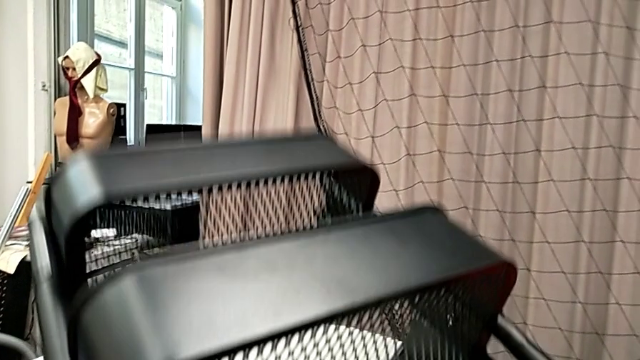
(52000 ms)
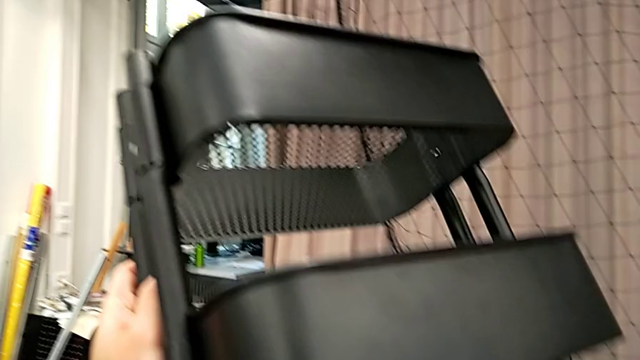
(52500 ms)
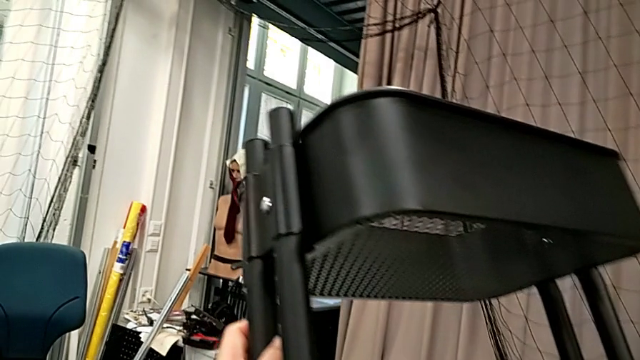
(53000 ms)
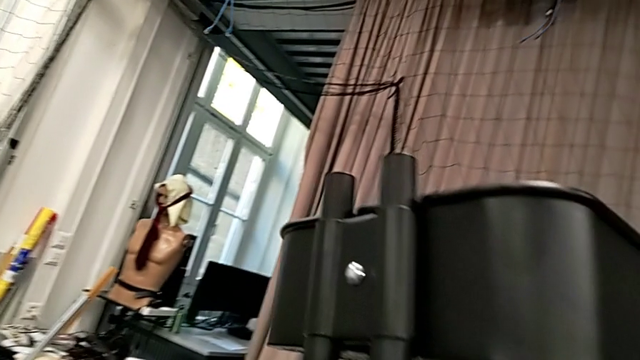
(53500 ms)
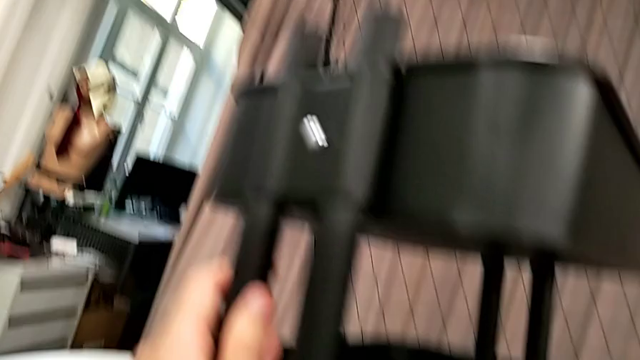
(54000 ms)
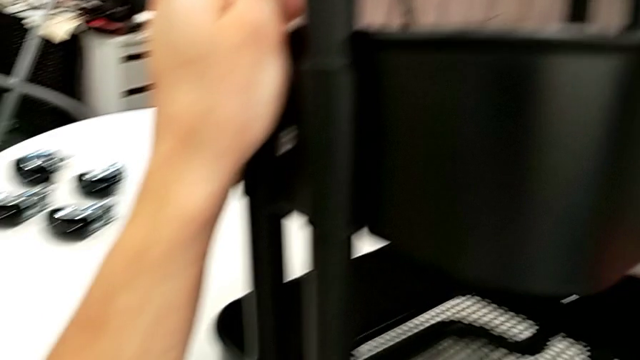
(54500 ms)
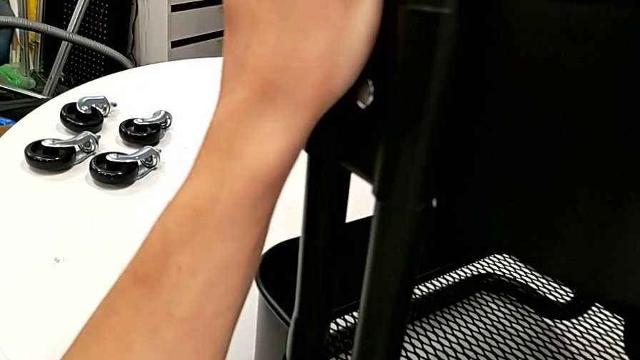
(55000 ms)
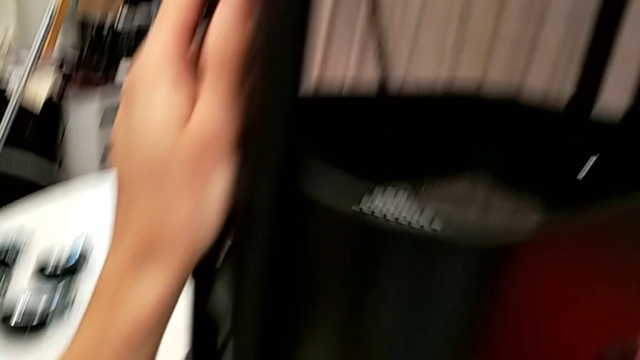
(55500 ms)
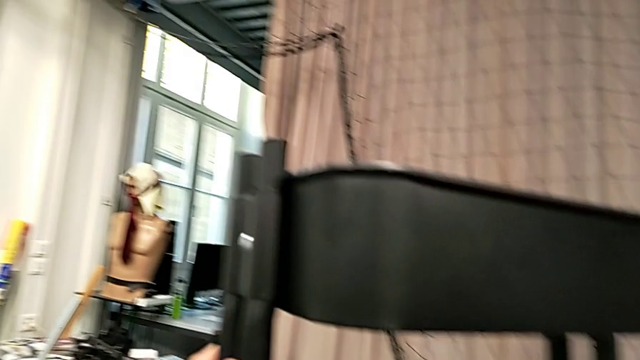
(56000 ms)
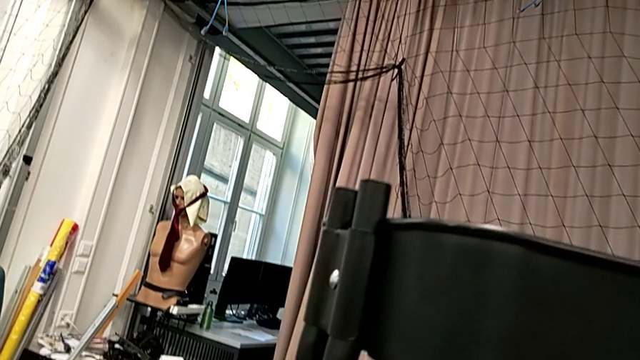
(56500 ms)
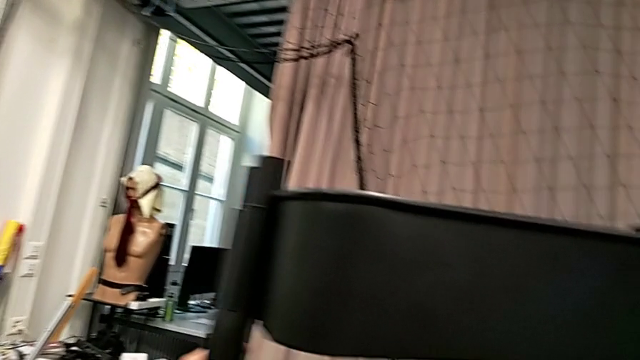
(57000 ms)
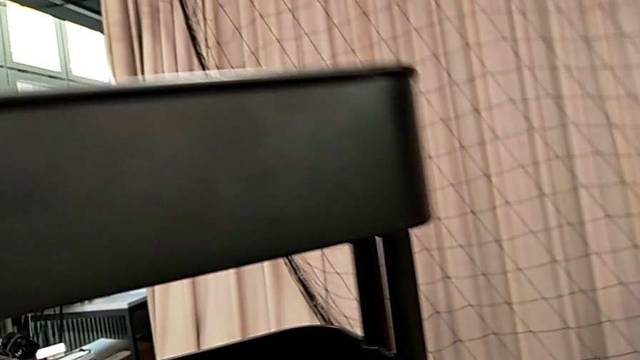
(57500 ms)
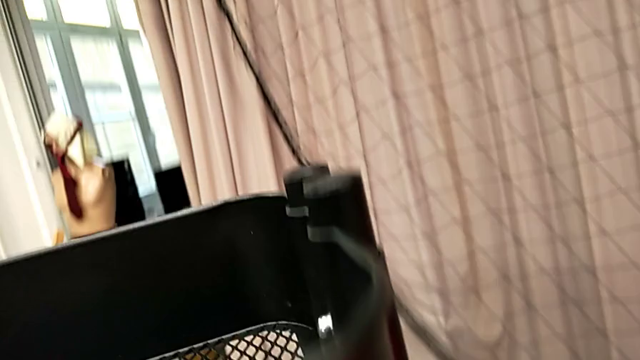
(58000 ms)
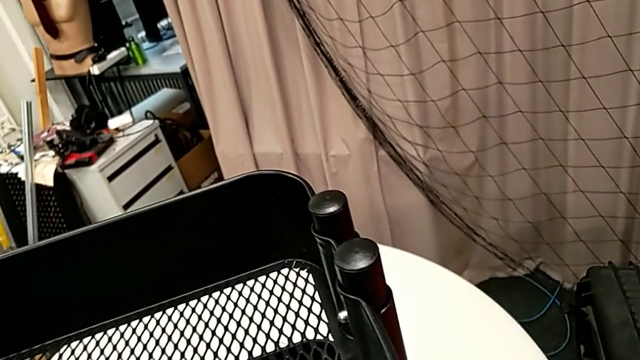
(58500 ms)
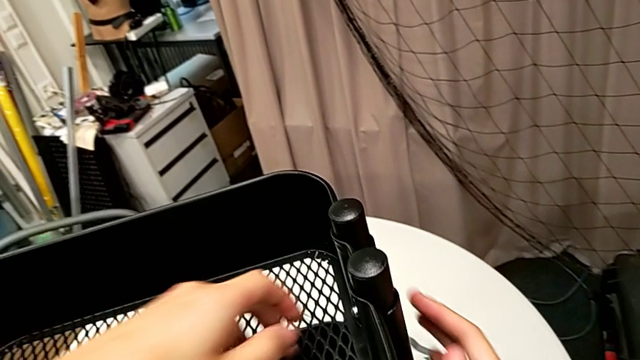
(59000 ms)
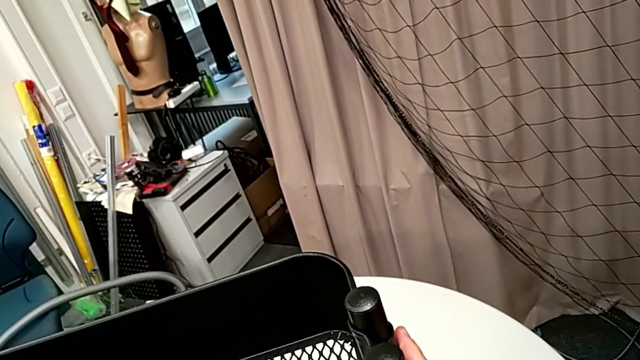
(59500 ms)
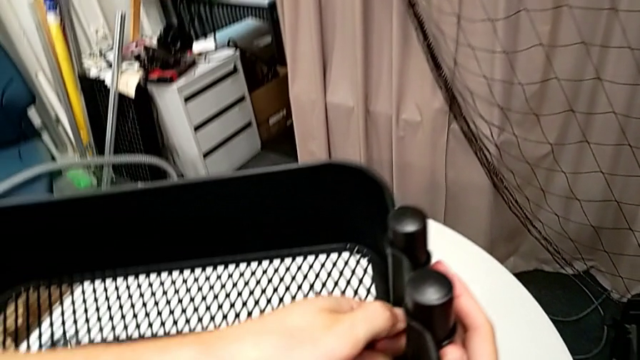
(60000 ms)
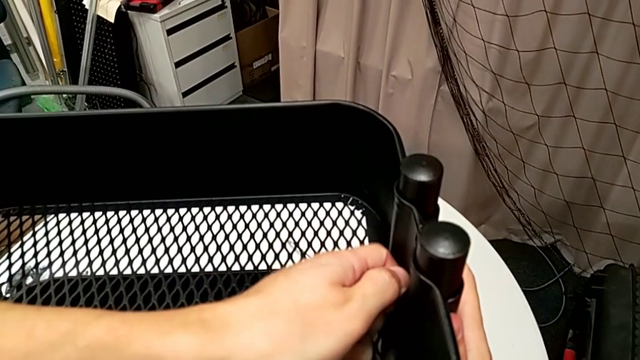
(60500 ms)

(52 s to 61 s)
The camera wearer is disassembling the upper tray. They rotate the utility cart and grab the hexagon cap nut.

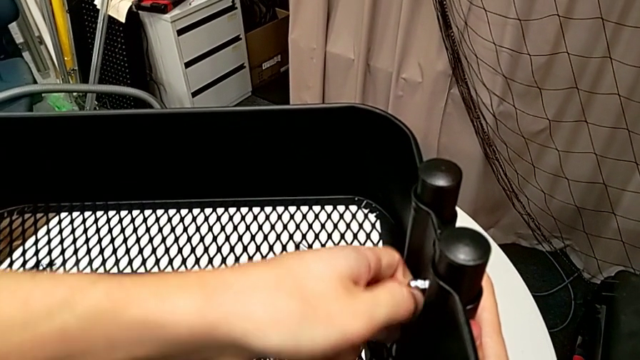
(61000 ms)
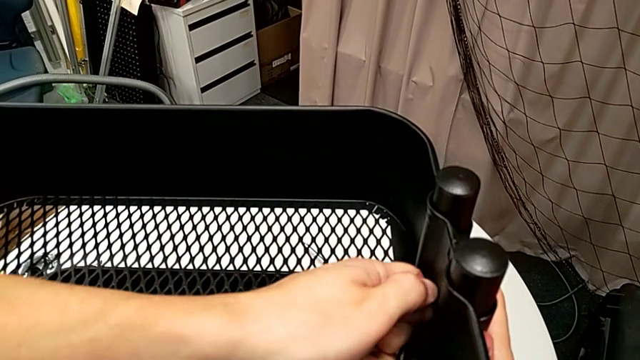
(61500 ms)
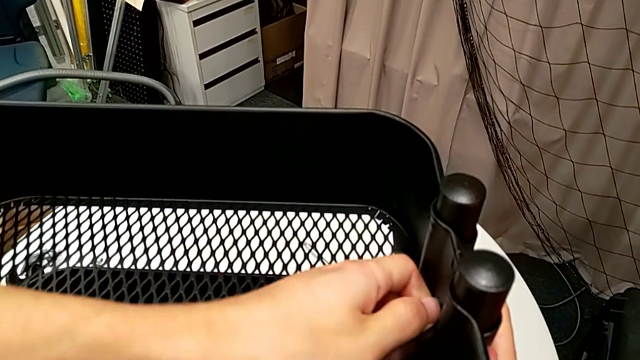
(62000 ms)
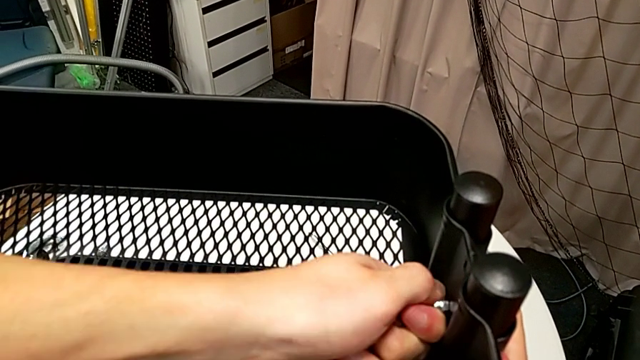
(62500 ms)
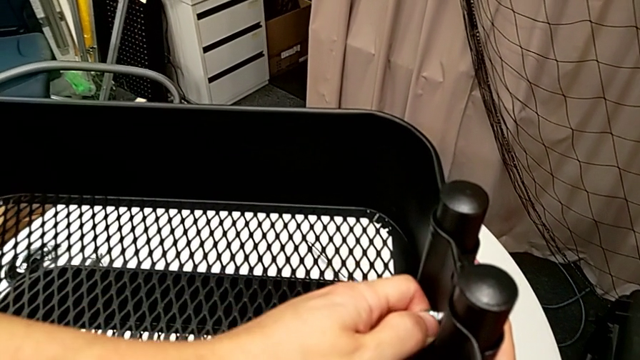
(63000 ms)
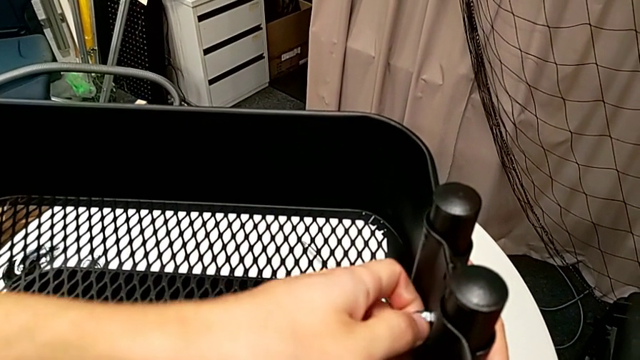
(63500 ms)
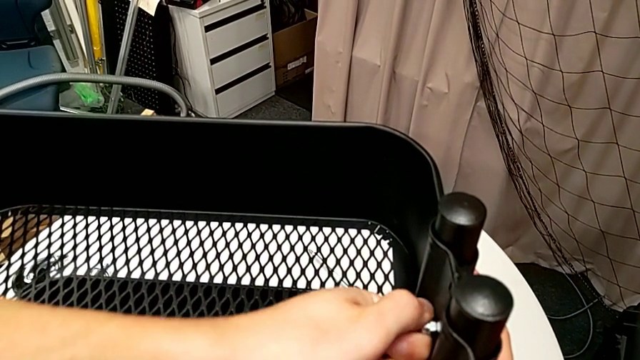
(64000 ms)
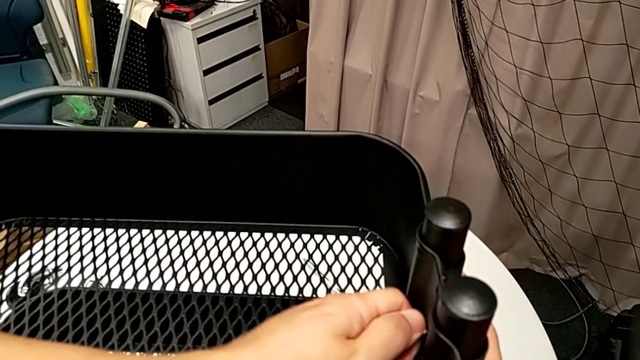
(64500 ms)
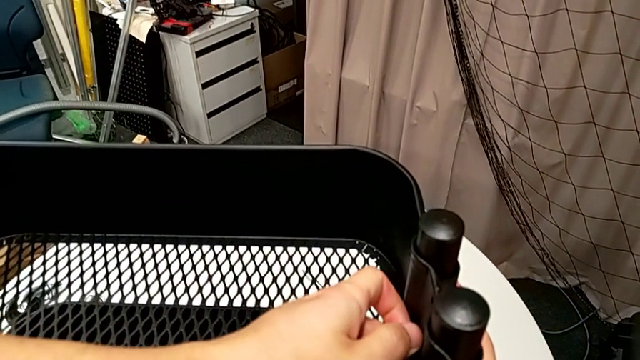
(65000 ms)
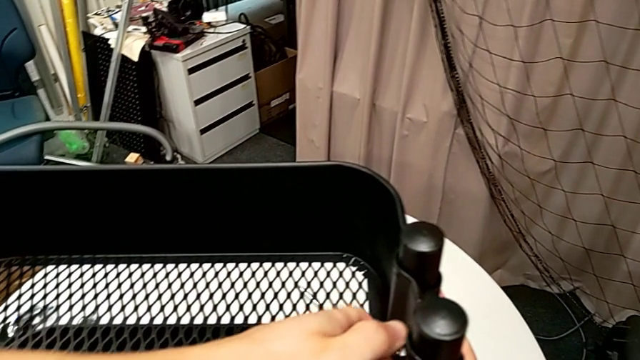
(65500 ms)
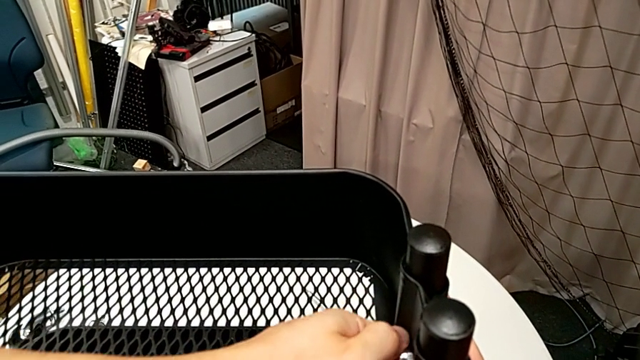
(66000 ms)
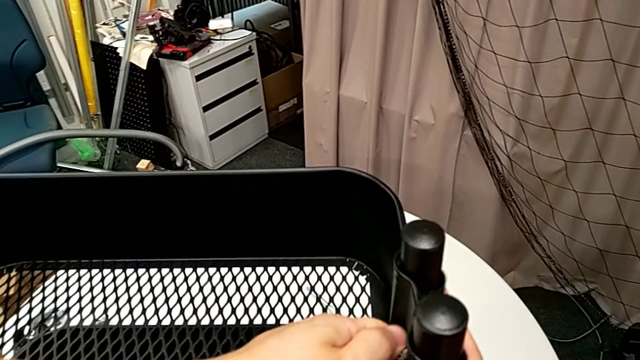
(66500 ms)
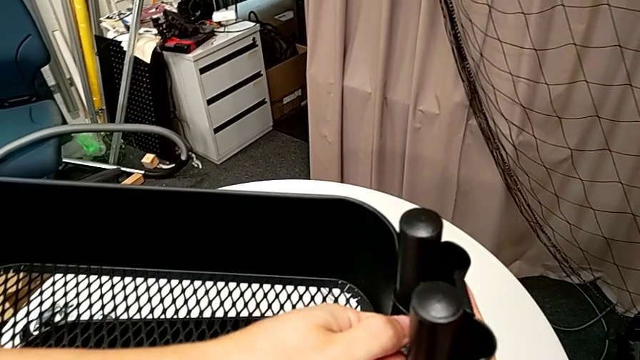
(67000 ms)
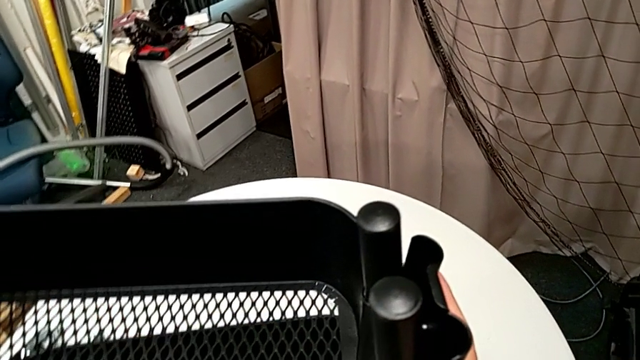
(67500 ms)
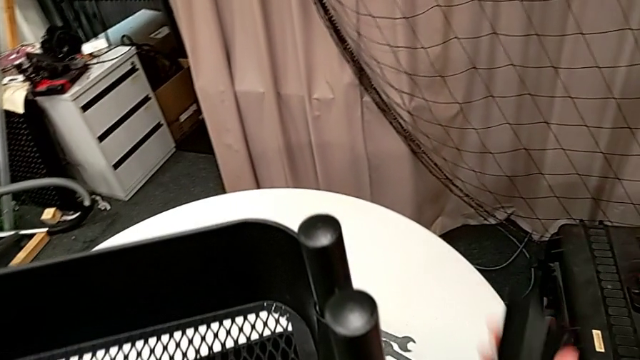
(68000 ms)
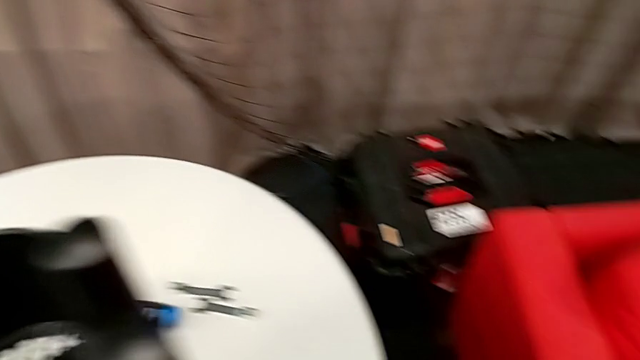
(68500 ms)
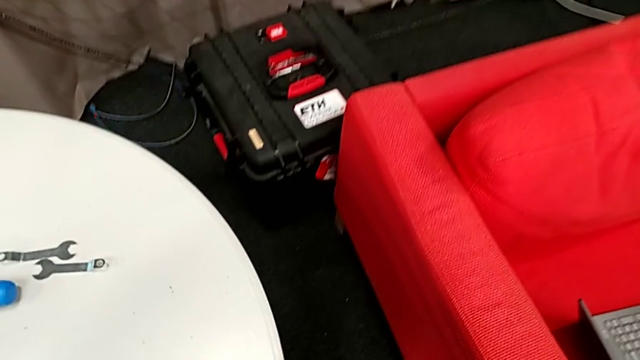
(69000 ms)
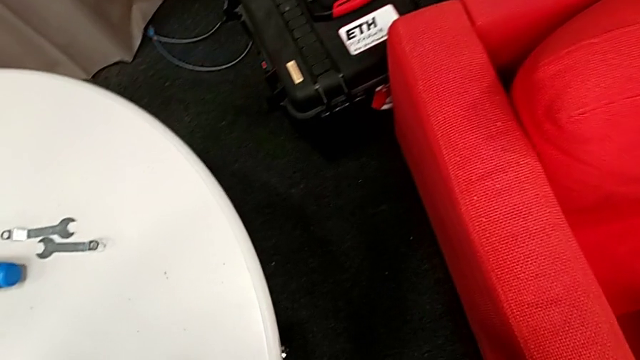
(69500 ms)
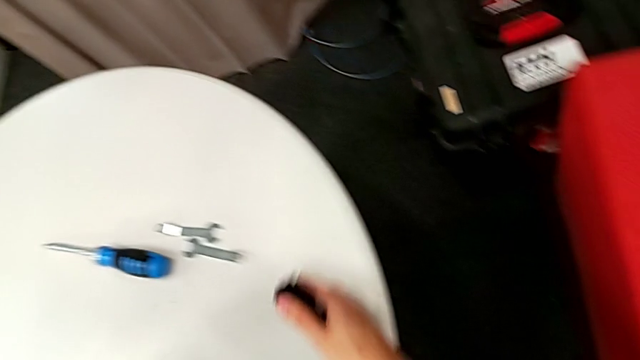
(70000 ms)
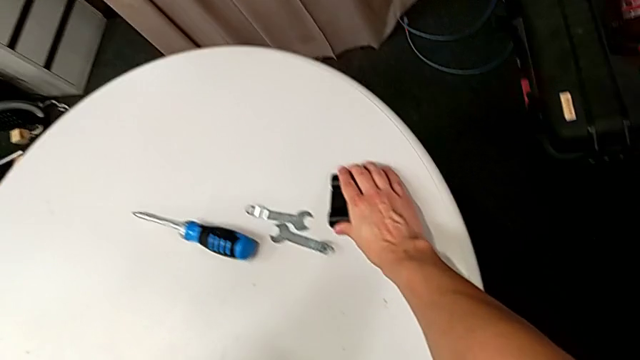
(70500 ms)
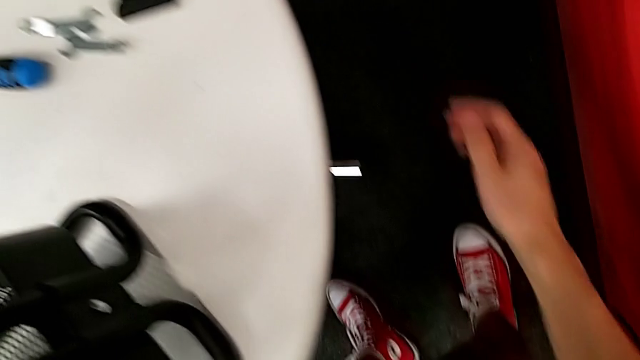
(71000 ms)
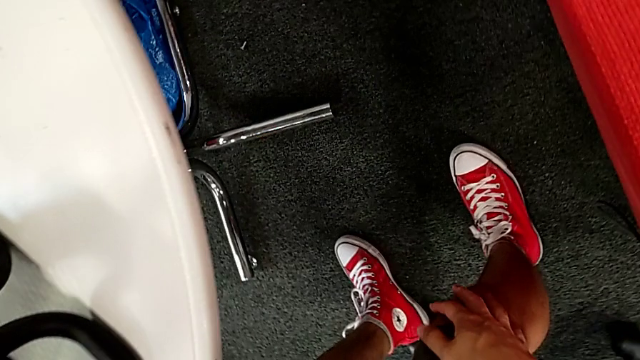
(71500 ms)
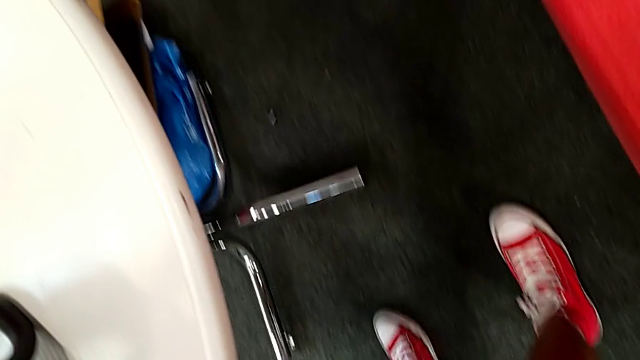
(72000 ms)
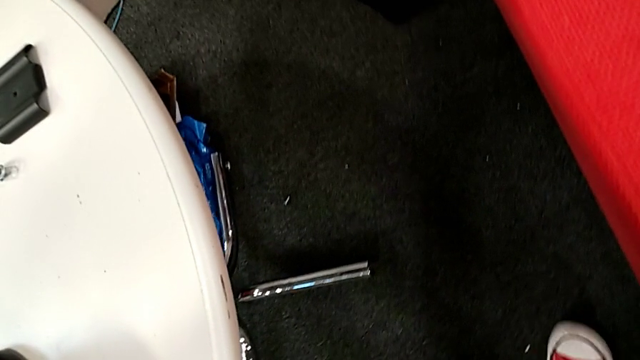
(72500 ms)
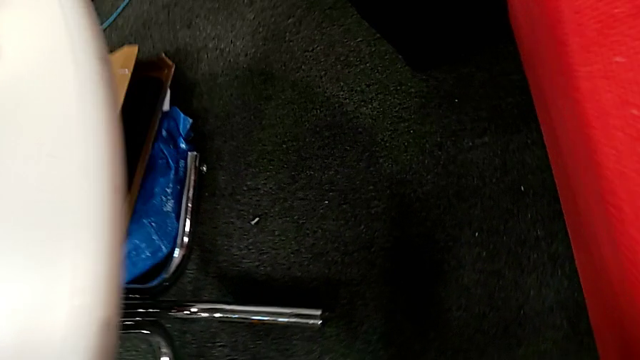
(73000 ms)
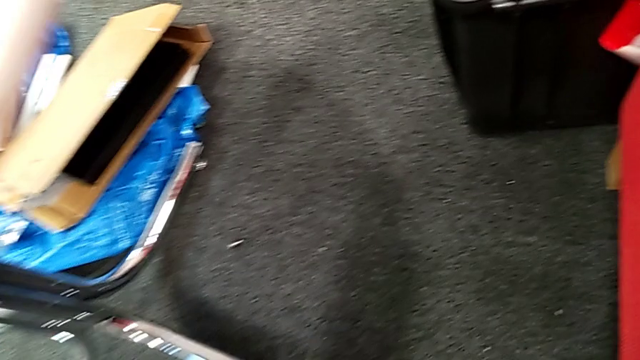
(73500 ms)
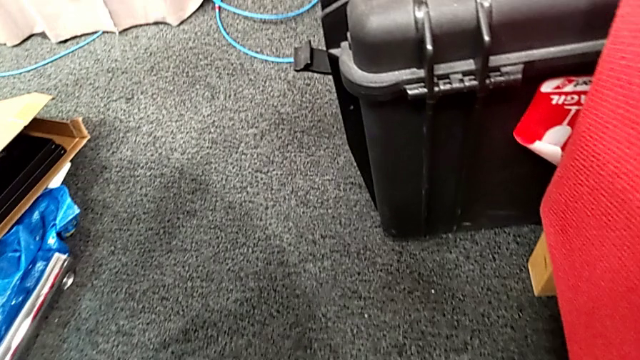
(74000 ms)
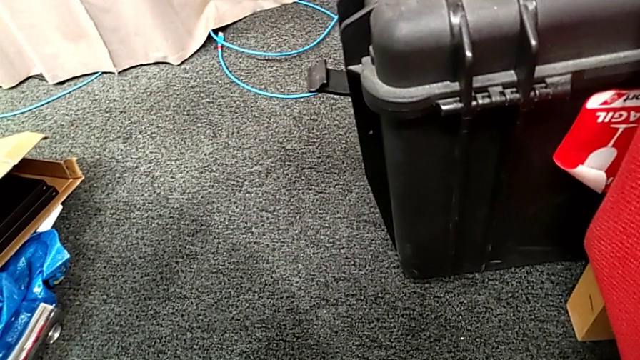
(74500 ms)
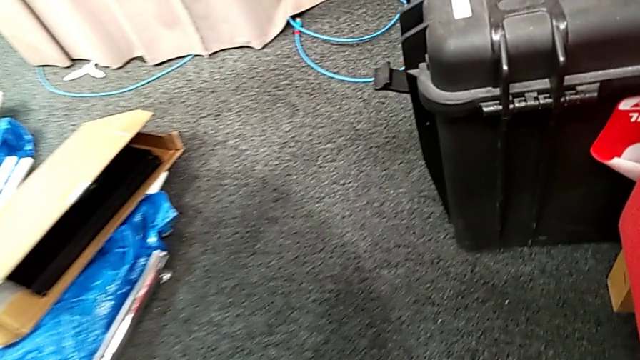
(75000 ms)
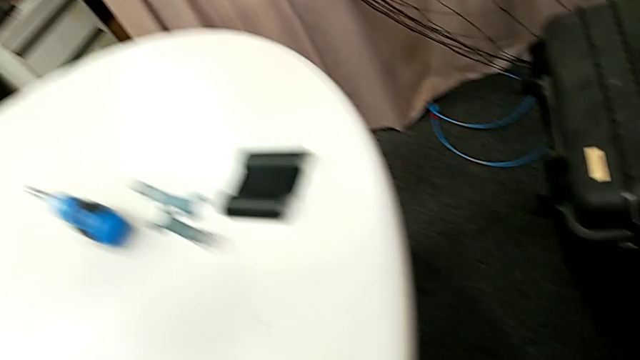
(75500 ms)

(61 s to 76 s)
The camera wearer is disassembling the upper tray. They keep unscrewing the first hexagon cap nut, disassemble the top bracket and place the bracket.
